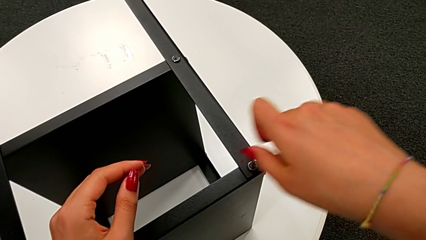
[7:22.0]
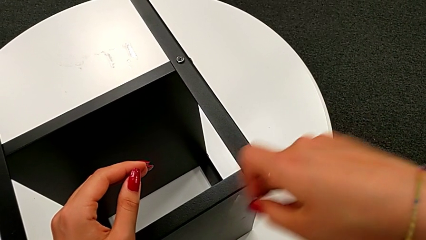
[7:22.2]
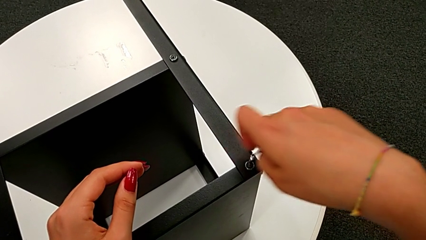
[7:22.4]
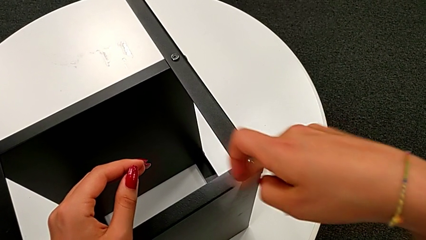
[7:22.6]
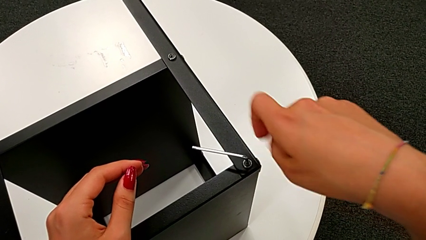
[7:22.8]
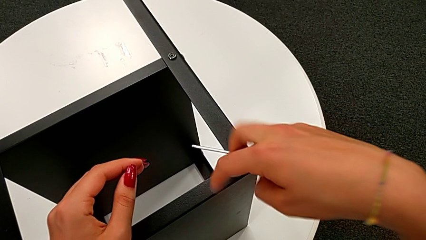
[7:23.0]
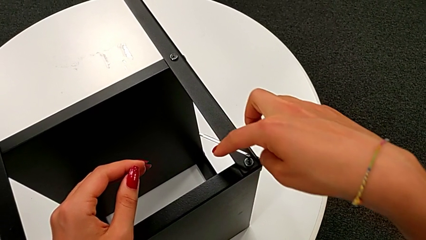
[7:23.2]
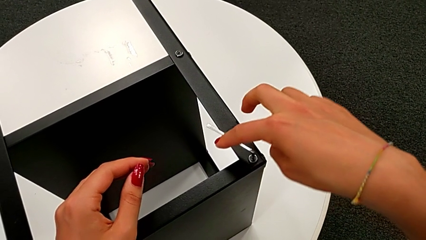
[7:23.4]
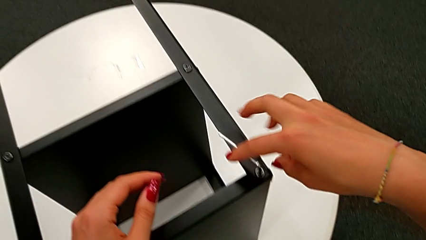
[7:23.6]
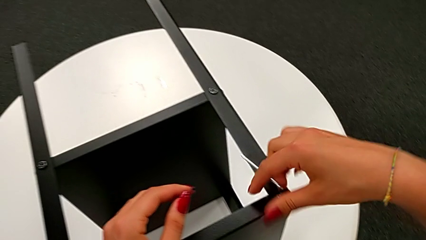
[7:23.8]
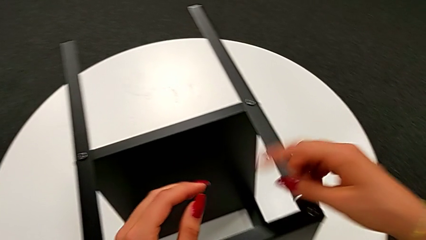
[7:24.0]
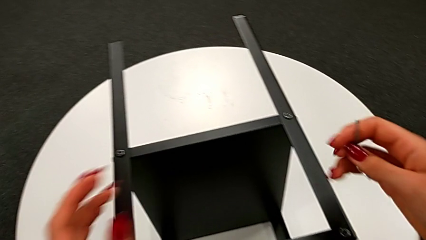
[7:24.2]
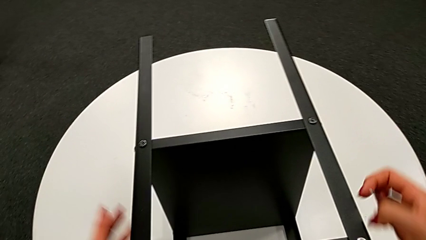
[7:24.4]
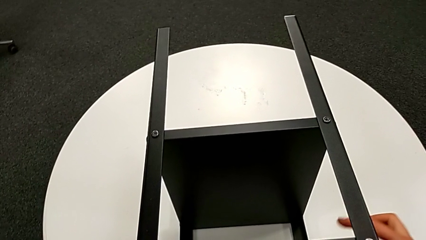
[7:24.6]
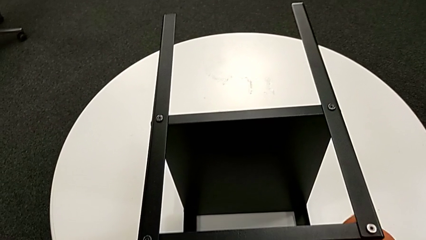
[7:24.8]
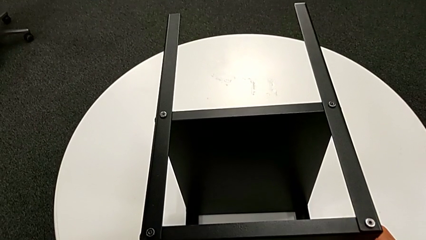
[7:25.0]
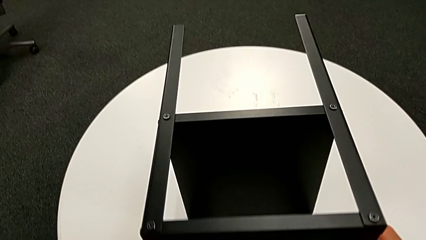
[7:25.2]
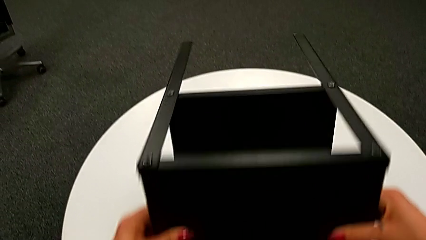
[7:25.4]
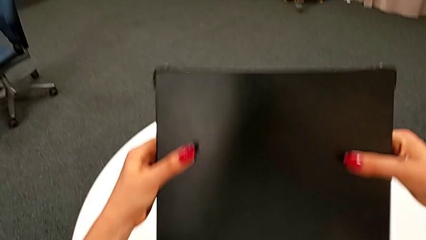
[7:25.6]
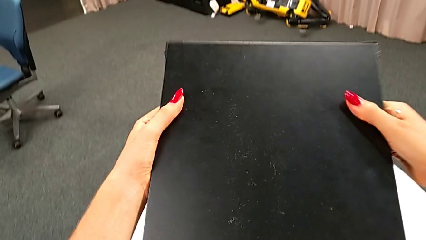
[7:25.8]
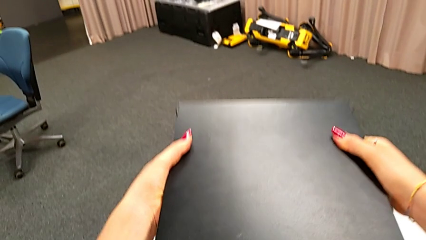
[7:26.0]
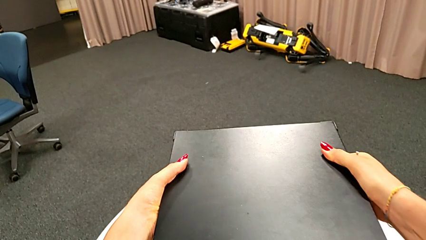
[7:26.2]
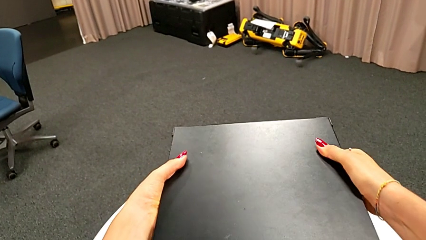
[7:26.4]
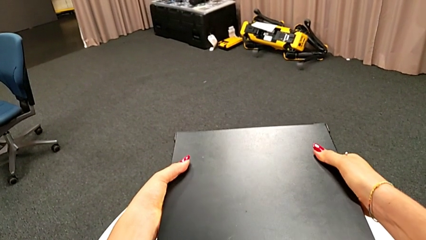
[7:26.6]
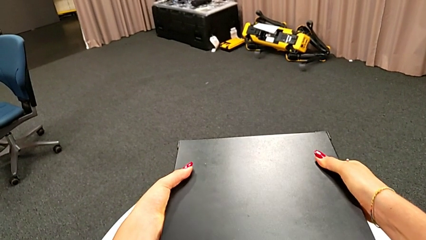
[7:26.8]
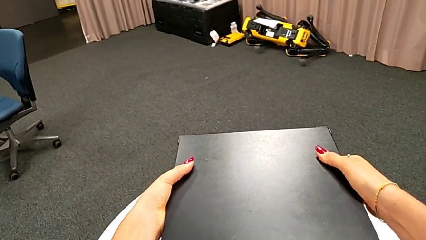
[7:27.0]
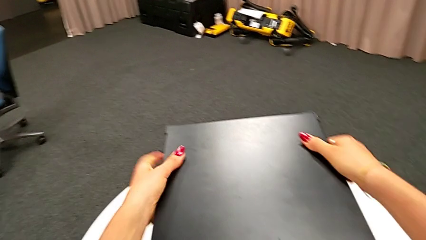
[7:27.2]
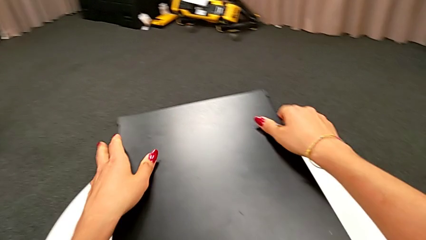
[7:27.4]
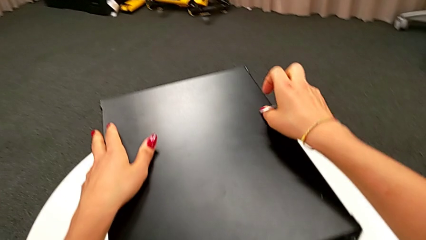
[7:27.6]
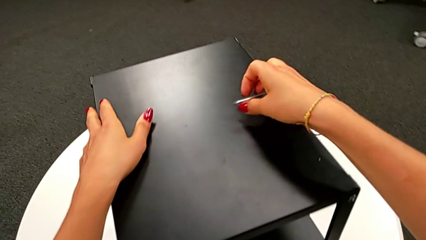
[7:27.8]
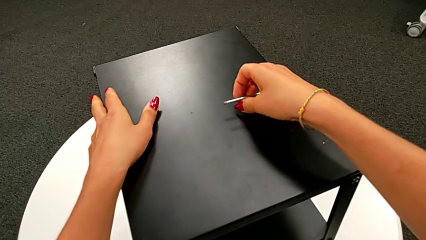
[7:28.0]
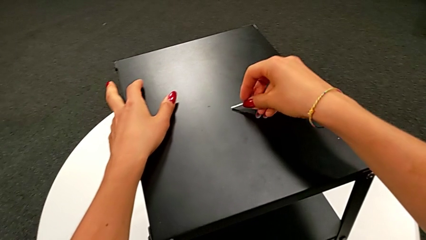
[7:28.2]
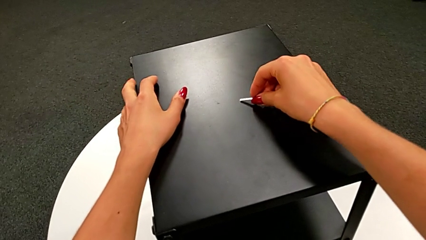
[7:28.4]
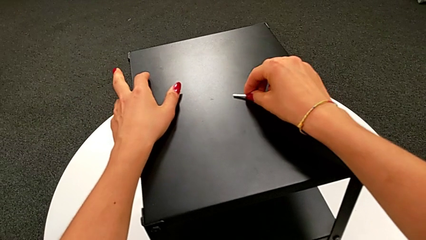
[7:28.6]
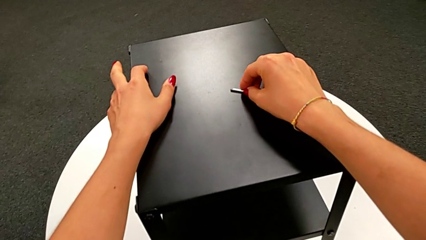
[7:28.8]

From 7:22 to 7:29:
The camera wearer is assembling the fourth leg of the nightstand. They screw the sixteenth hex socket head, withdraw the Allen wrench, rotate the tray and place the Allen wrench.
